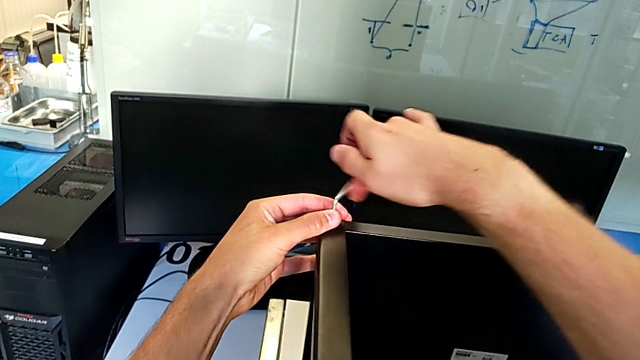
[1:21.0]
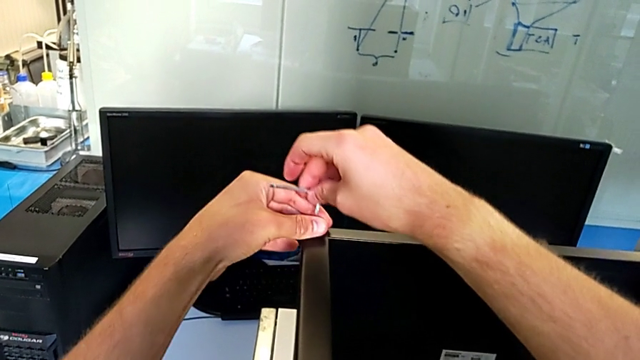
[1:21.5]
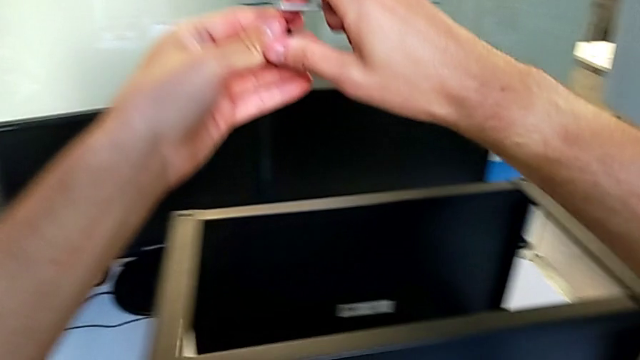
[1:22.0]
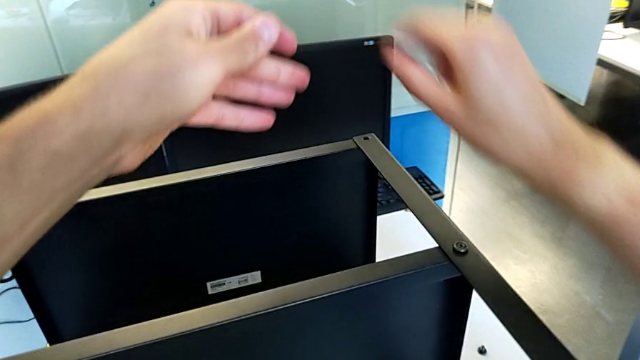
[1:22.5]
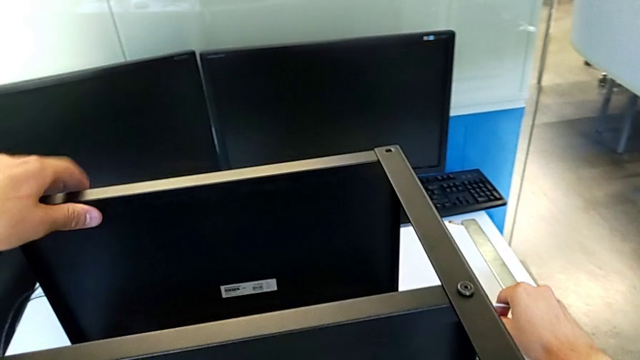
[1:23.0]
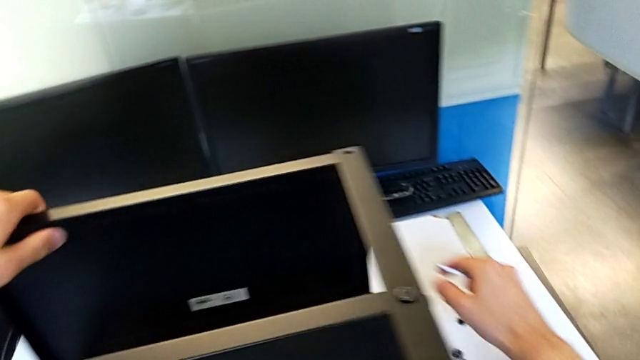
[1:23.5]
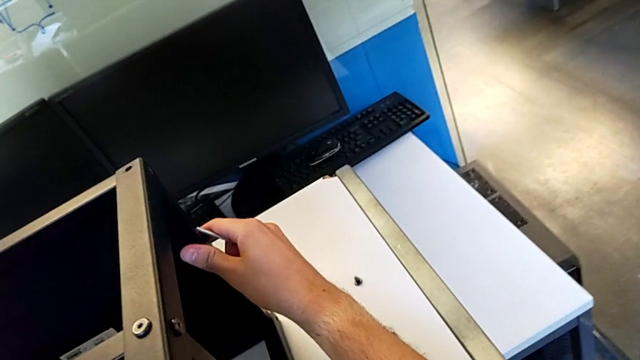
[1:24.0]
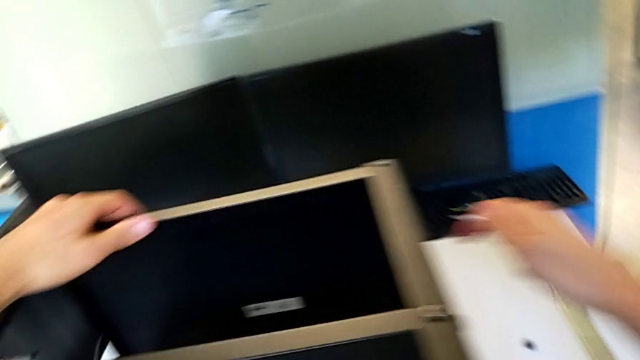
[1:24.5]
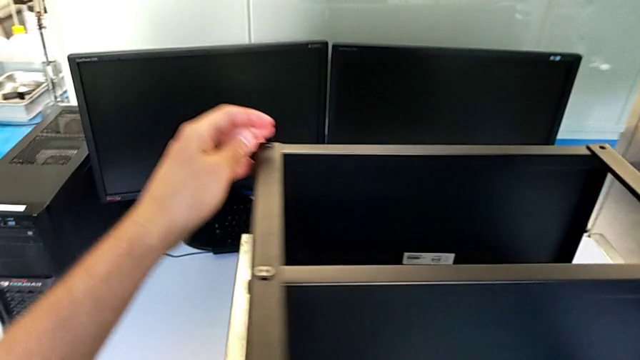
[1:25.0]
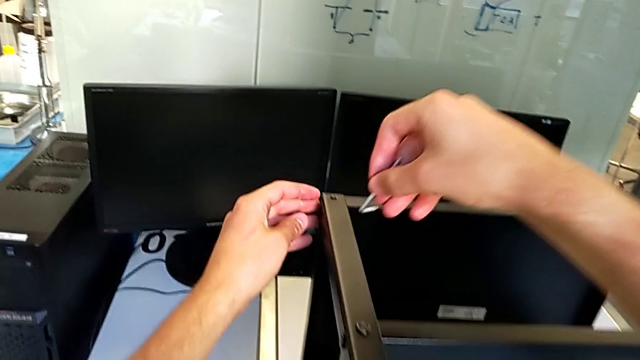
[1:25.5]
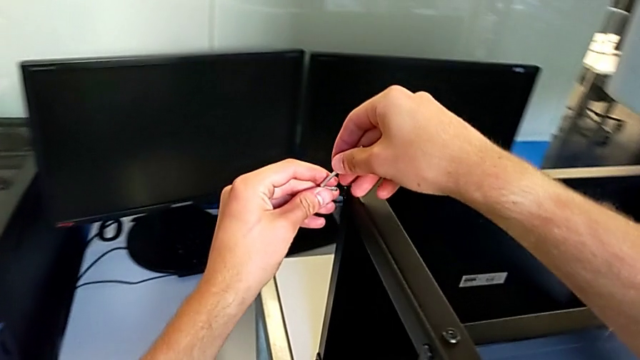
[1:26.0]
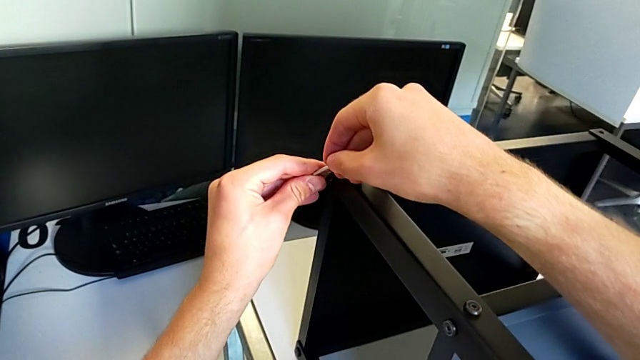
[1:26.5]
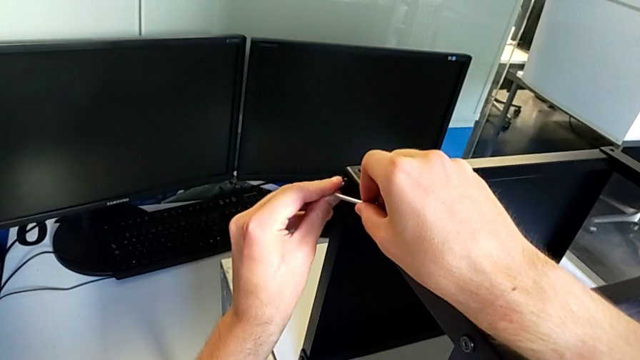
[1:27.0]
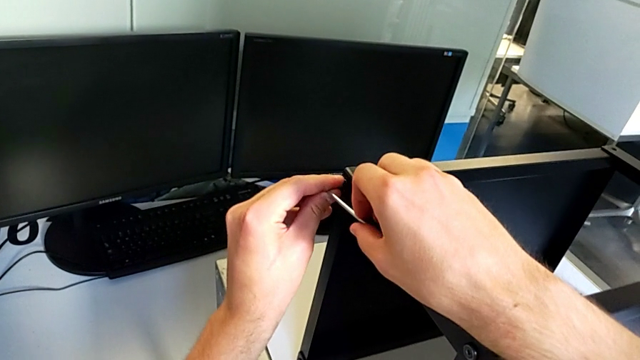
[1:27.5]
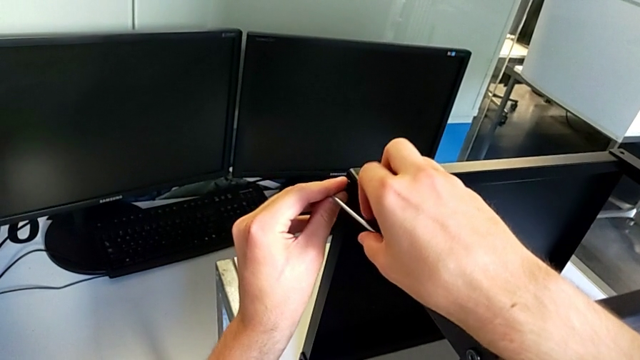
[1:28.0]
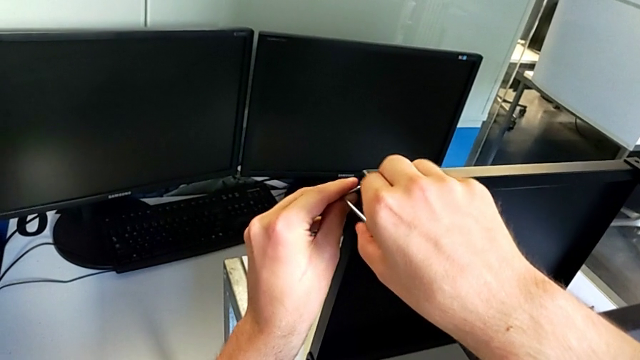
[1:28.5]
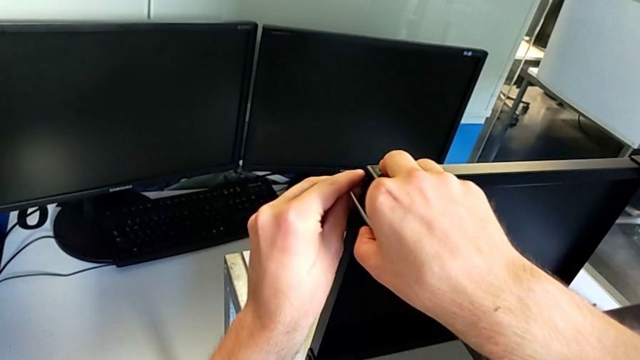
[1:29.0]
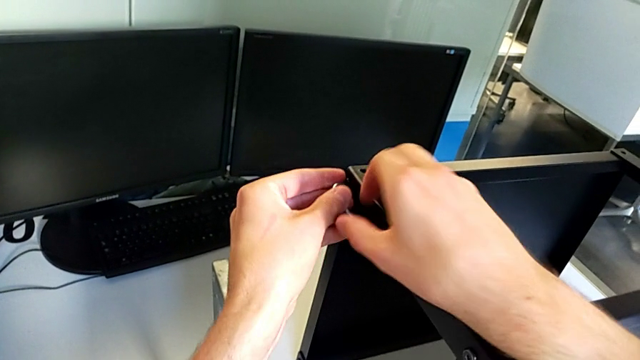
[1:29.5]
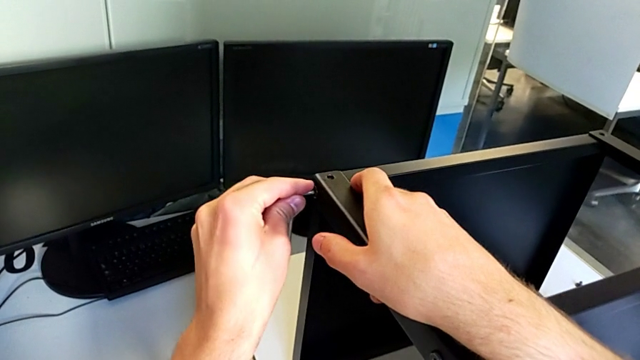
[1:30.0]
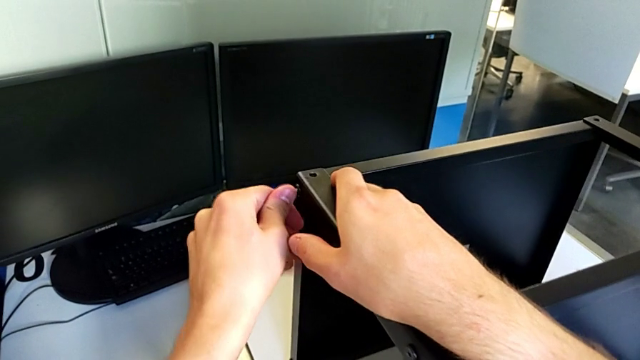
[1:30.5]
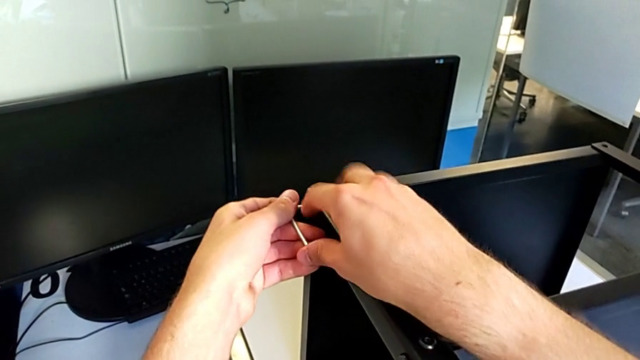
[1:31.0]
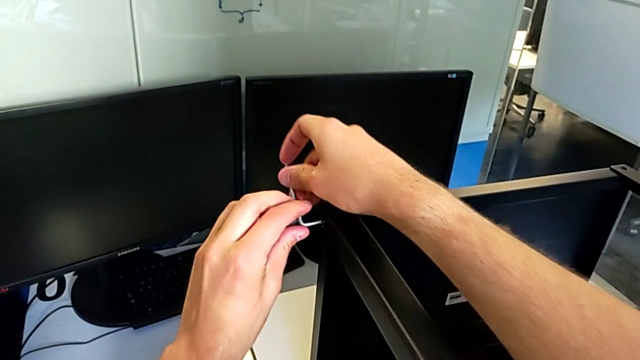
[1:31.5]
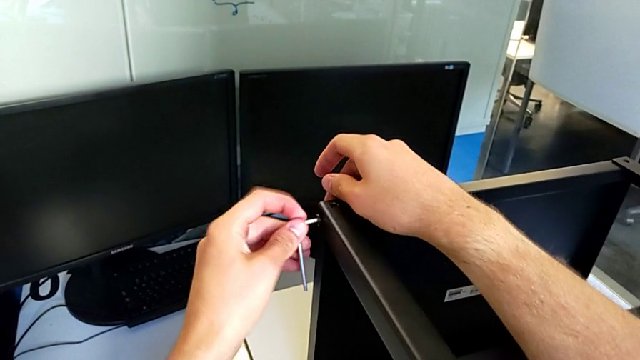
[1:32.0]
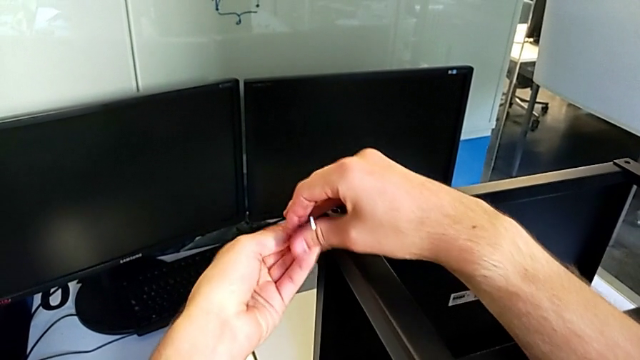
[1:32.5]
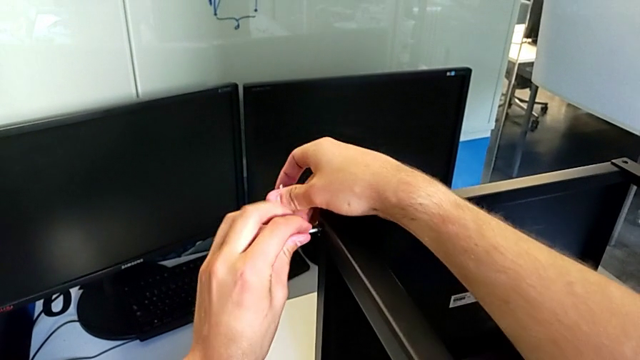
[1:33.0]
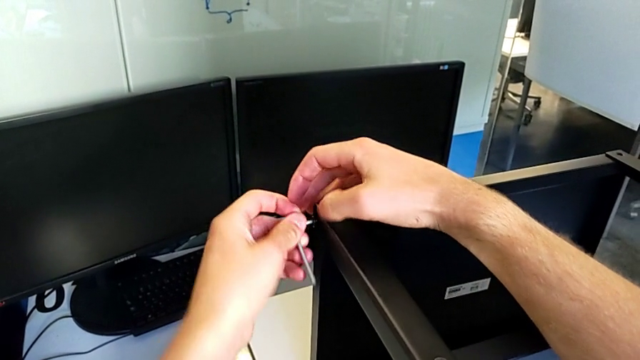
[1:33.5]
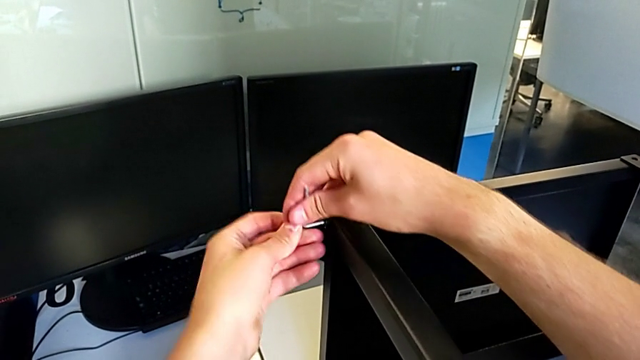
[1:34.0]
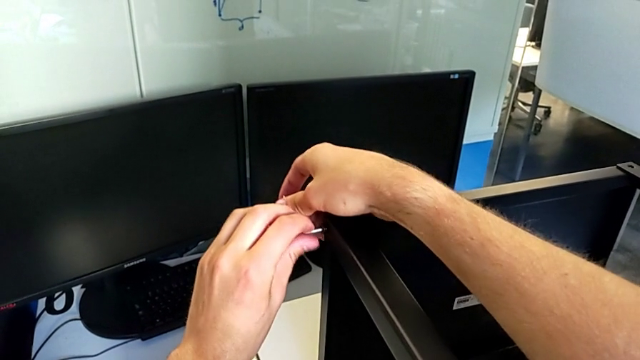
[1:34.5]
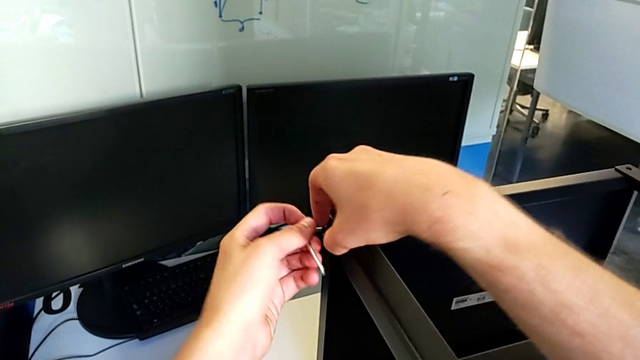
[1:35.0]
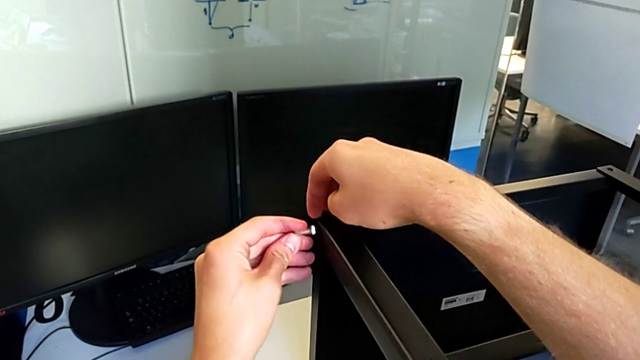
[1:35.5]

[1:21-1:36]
The camera wearer is disassembling the upper tray of the nightstand. They withdraw the Allen wrench, disassemble the hex socket head, grab it with the right hand, place it, grab the nightstand, approach the hex socket head, insert the Allen wrench and unscrew the hex socket head.

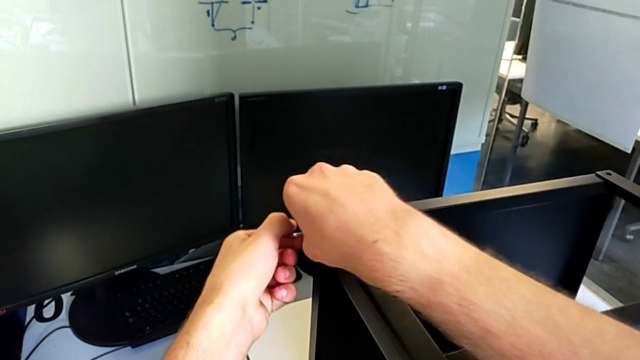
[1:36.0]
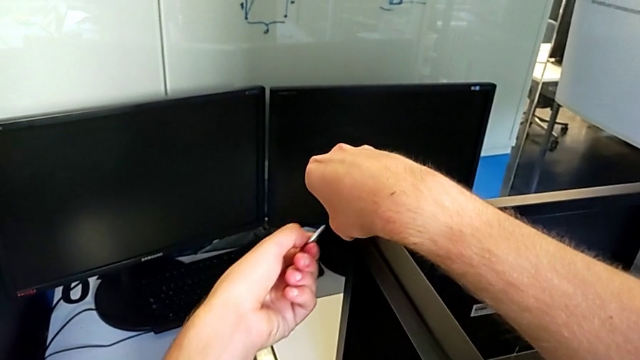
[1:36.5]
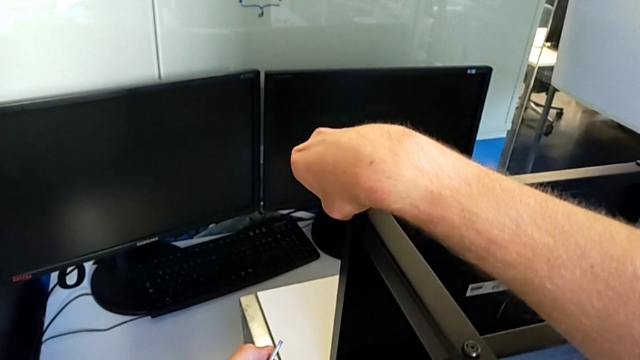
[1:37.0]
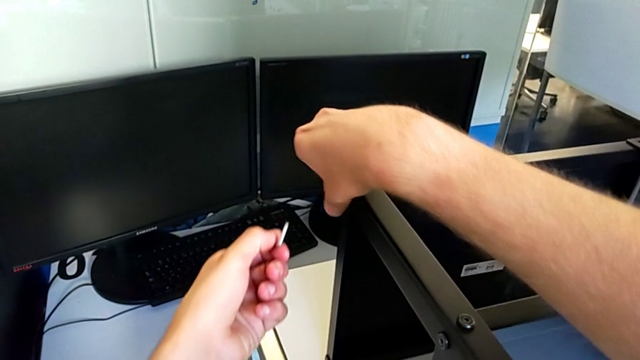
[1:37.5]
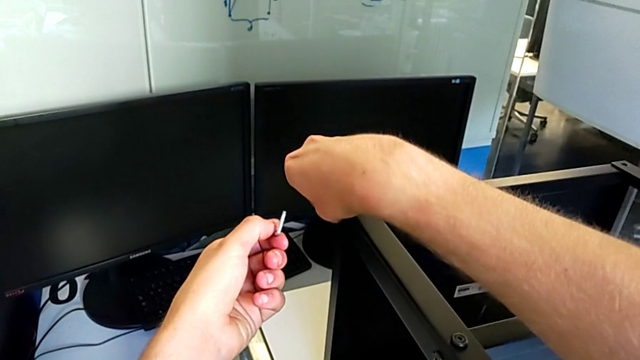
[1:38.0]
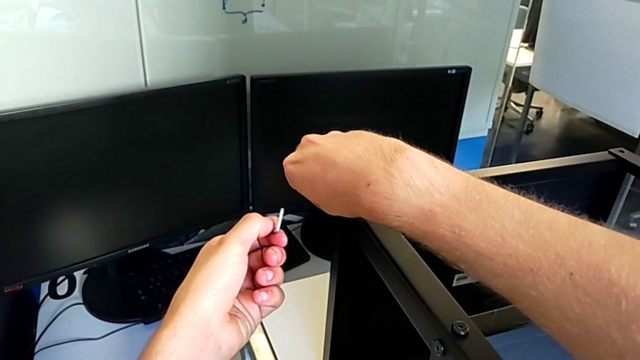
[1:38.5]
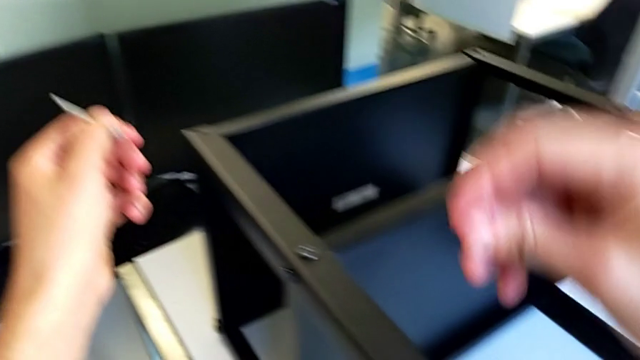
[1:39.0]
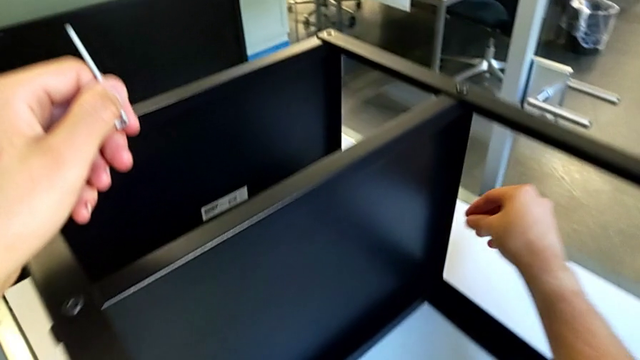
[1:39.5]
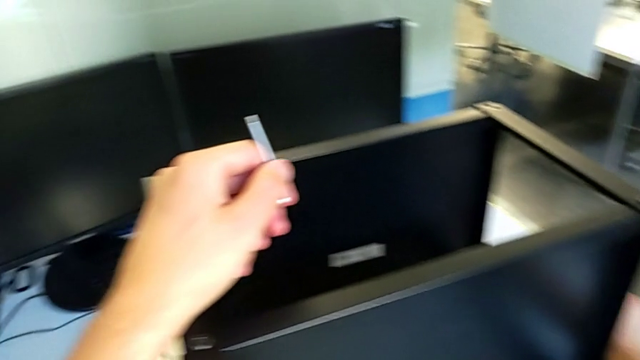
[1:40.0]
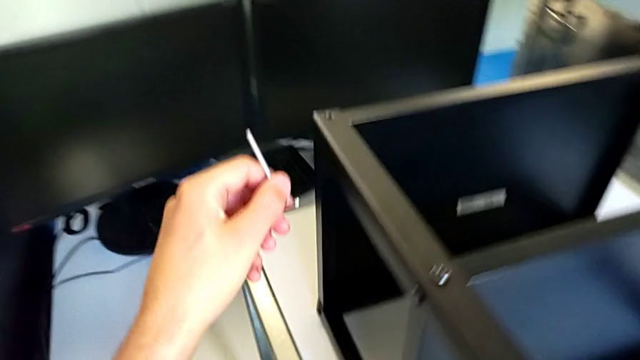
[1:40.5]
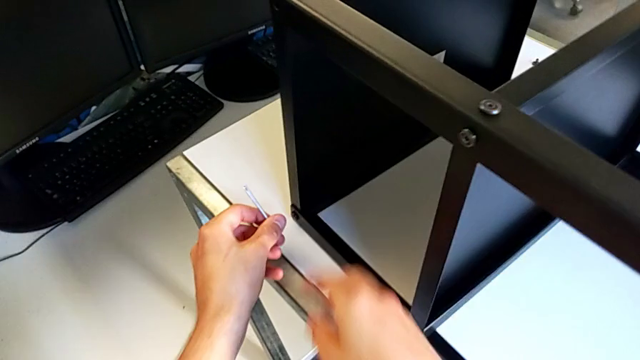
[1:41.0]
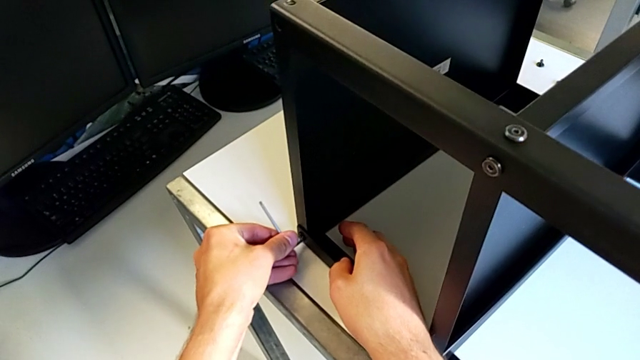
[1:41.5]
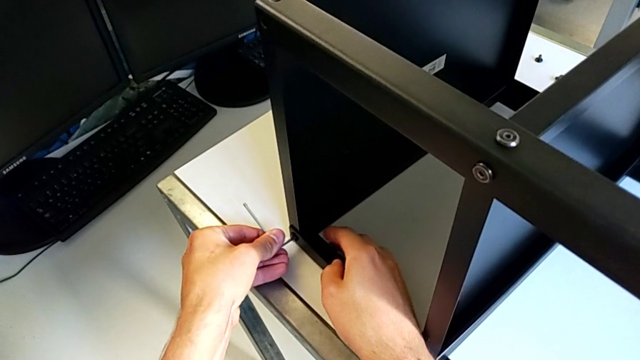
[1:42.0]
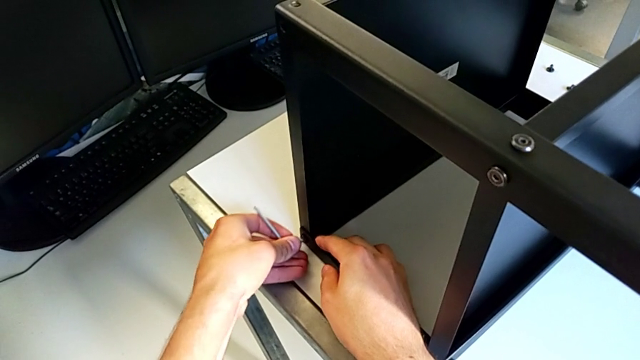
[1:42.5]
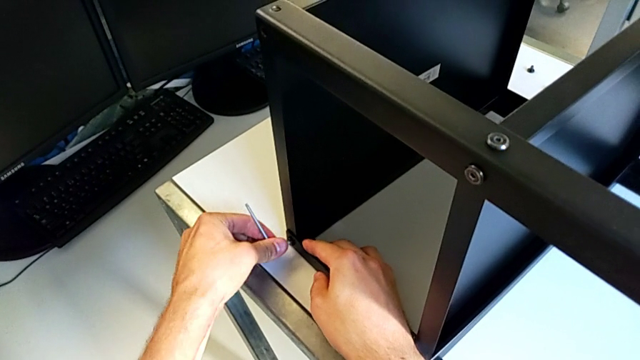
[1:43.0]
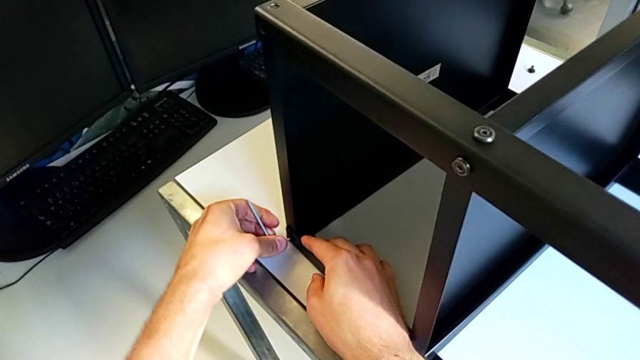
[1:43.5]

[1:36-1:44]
The camera wearer is disassembling the upper tray of the nightstand. They withdraw the Allen wrench, unscrew the hex socket head, disassemble it, place it, approach it and insert the Allen wrench.
